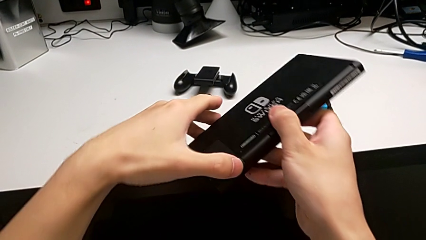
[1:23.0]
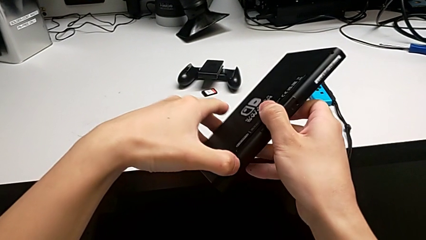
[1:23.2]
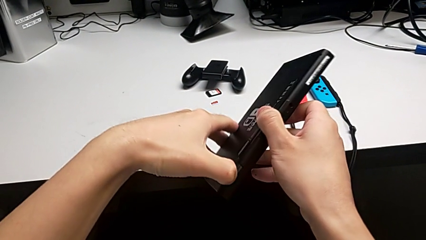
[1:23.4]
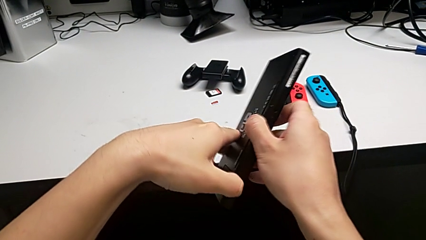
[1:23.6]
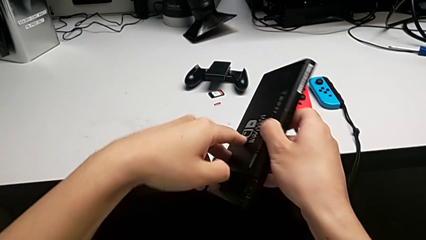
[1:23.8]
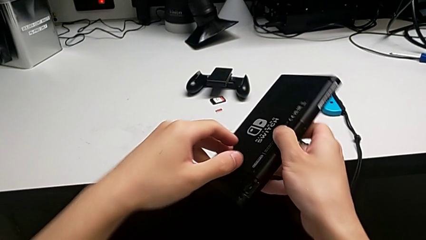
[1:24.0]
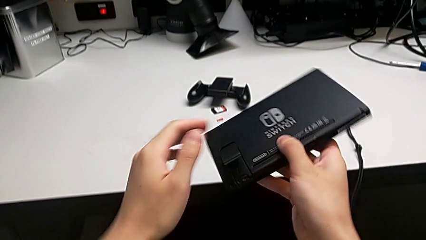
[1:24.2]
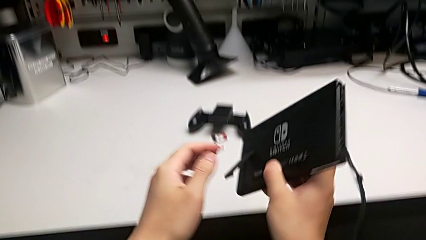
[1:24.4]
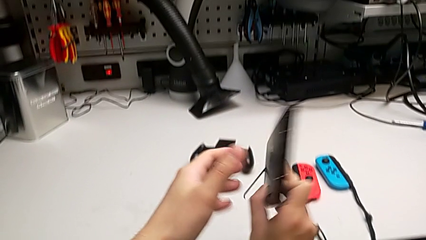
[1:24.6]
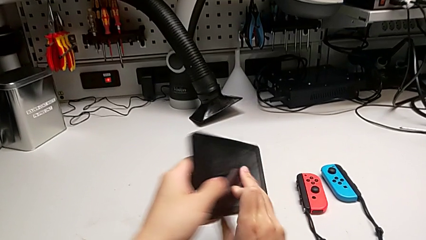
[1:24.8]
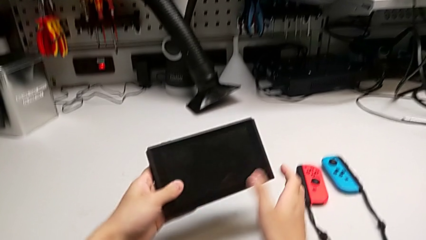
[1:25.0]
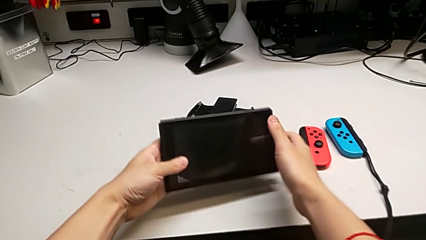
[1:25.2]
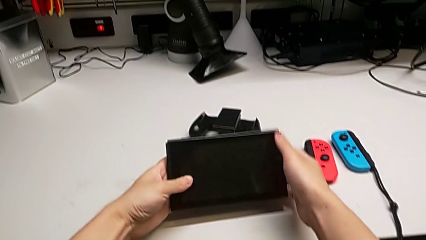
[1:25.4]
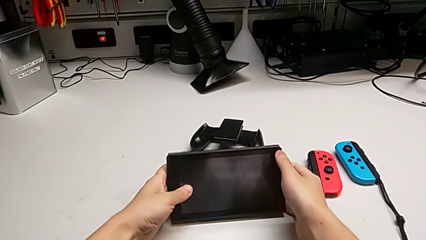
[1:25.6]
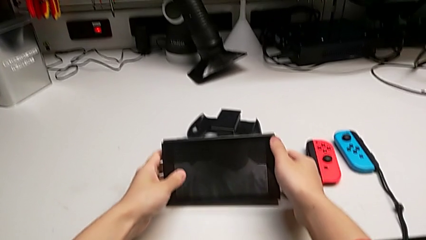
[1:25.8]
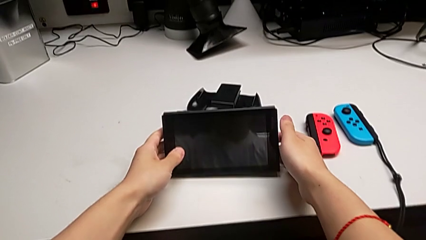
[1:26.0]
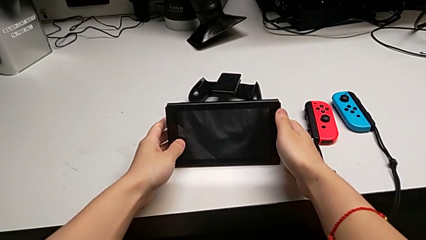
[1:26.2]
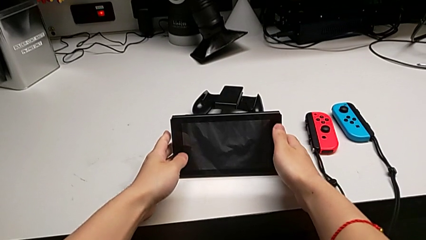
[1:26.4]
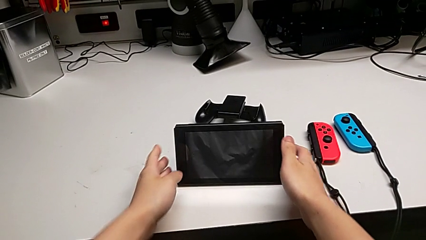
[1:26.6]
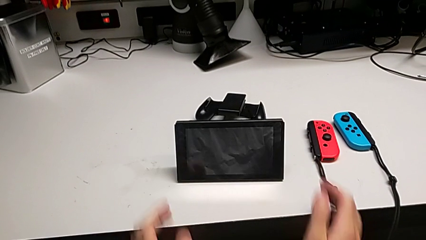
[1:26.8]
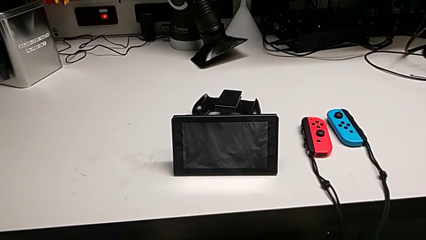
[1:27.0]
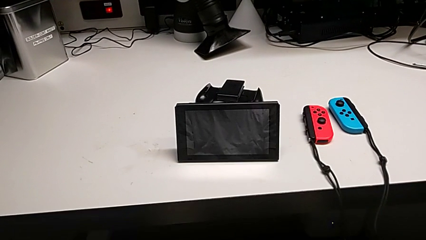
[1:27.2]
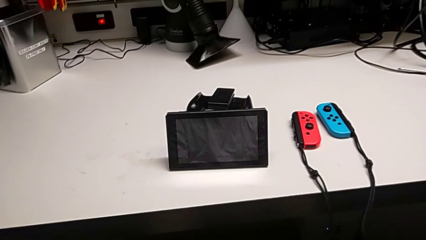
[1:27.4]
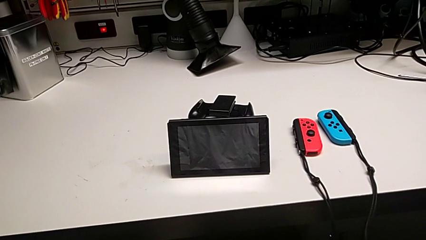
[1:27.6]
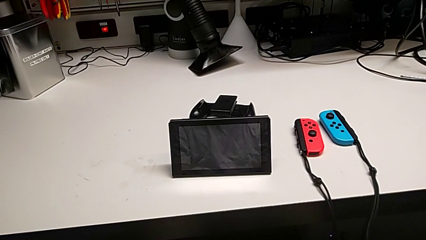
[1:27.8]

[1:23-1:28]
The camera wearer is inspecting the Nintendo Switch. They pull the kickstand and stand the Nintendo Switch.

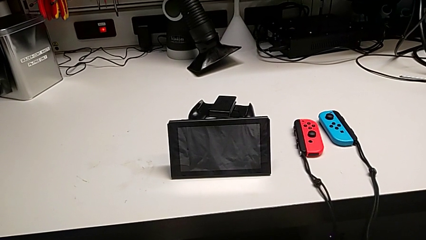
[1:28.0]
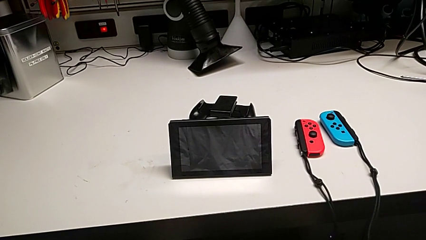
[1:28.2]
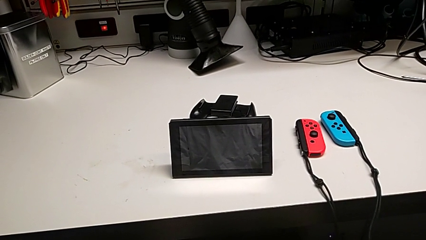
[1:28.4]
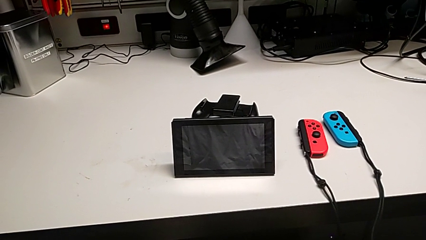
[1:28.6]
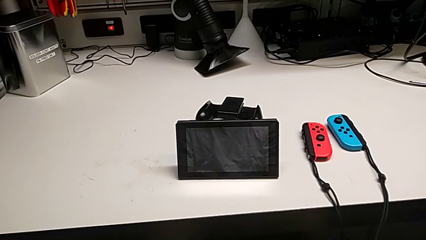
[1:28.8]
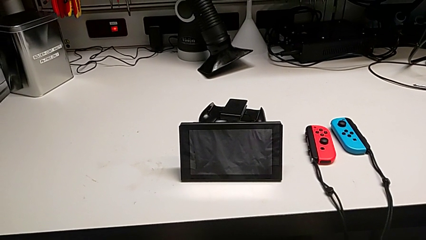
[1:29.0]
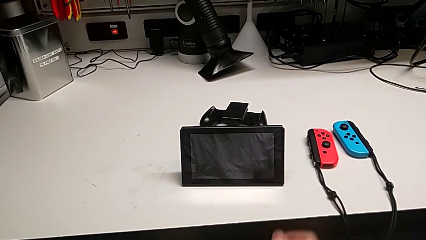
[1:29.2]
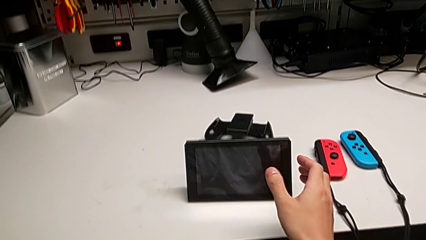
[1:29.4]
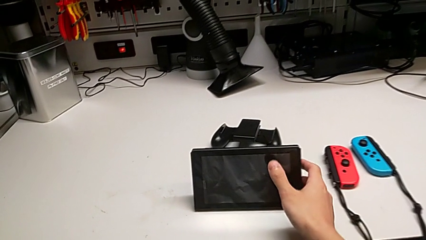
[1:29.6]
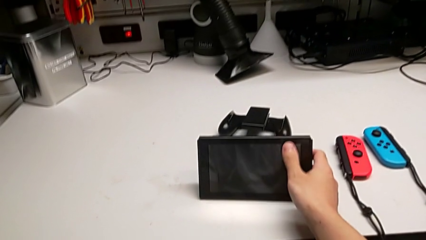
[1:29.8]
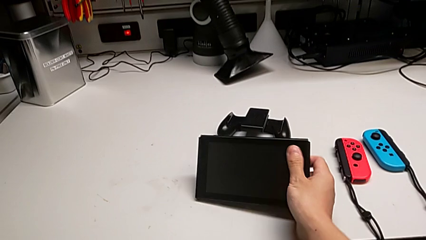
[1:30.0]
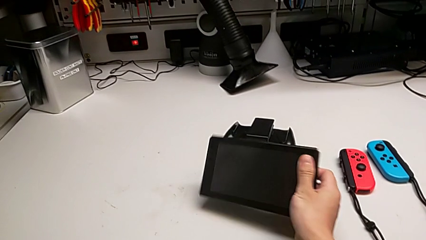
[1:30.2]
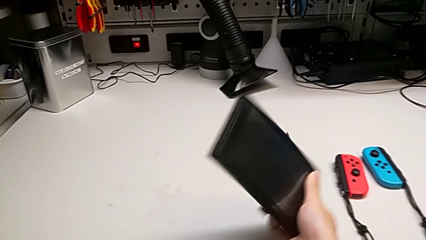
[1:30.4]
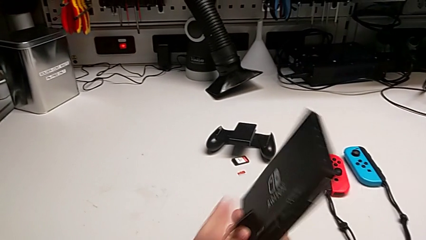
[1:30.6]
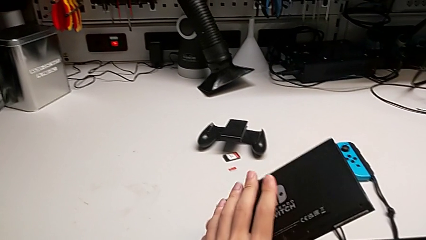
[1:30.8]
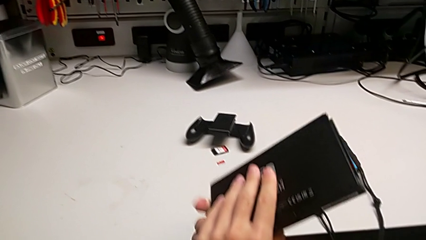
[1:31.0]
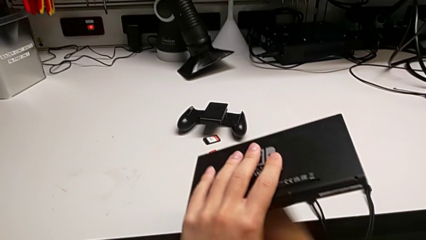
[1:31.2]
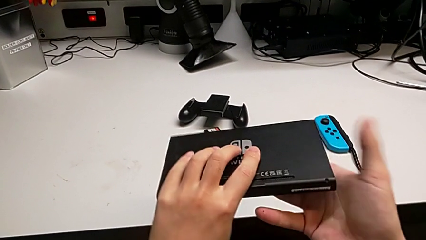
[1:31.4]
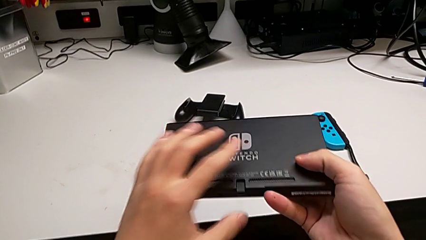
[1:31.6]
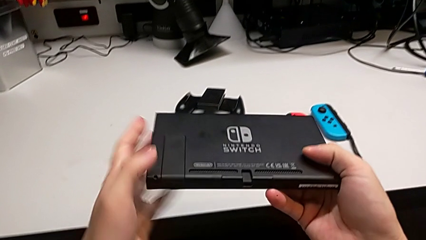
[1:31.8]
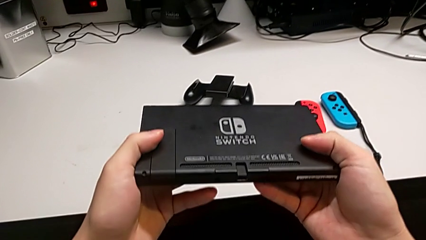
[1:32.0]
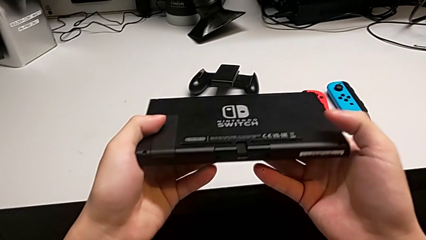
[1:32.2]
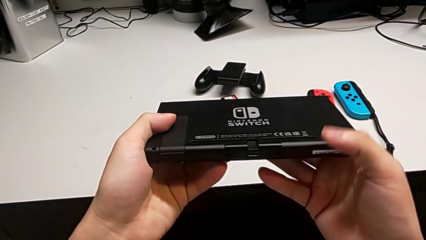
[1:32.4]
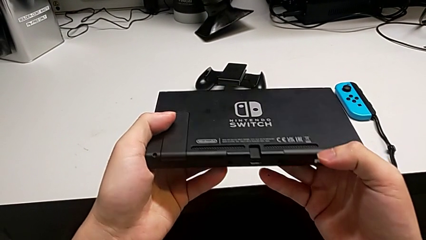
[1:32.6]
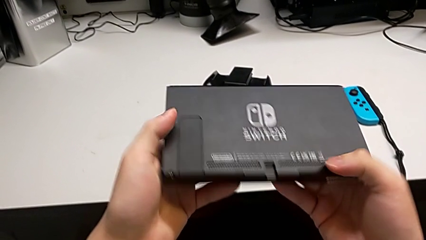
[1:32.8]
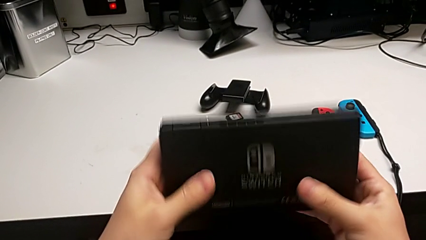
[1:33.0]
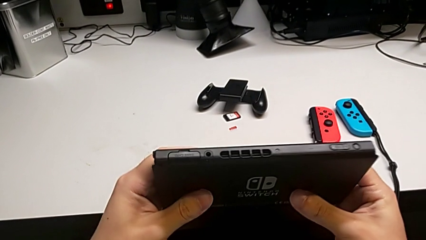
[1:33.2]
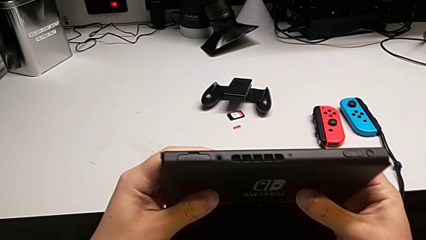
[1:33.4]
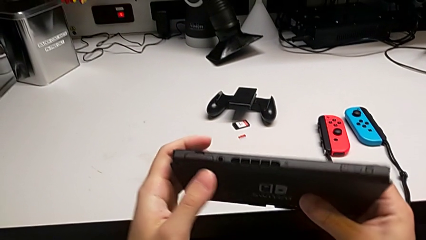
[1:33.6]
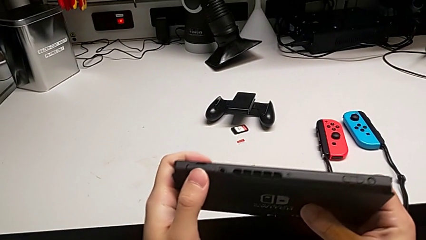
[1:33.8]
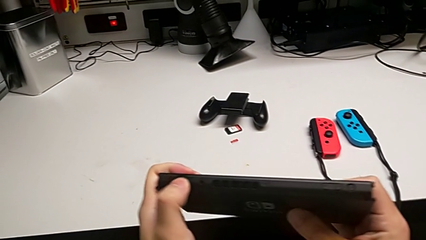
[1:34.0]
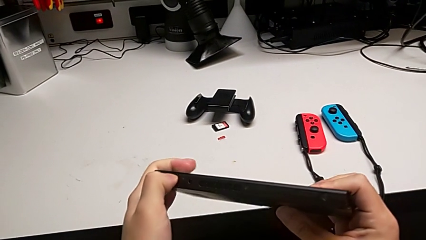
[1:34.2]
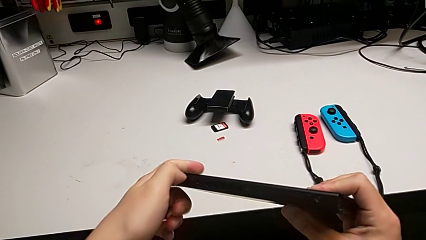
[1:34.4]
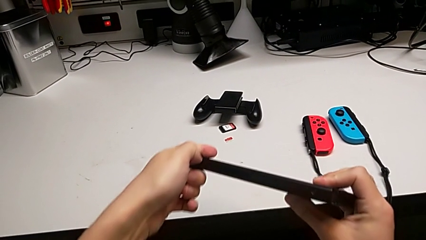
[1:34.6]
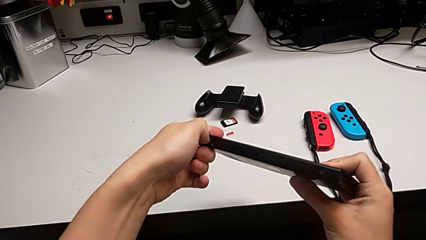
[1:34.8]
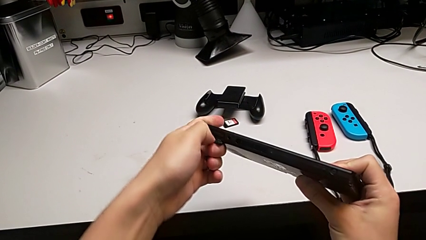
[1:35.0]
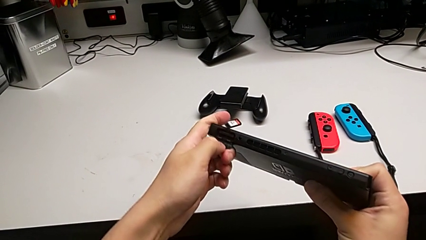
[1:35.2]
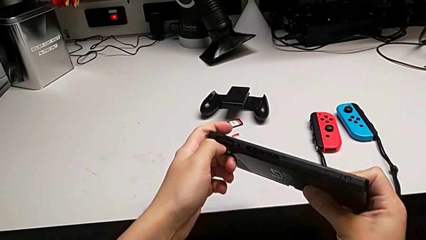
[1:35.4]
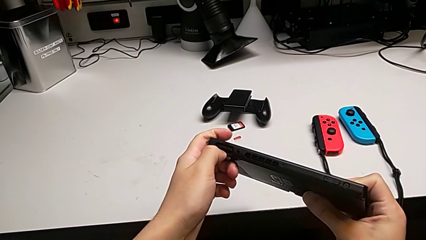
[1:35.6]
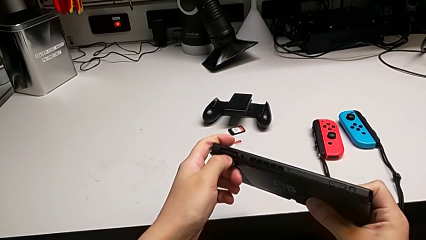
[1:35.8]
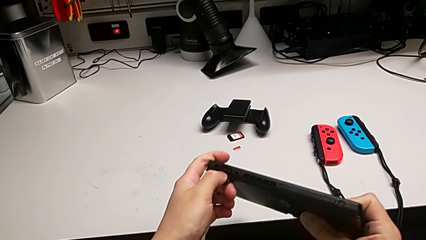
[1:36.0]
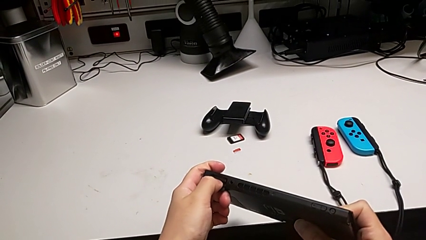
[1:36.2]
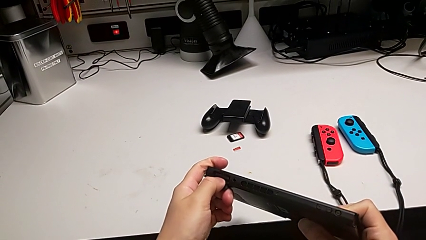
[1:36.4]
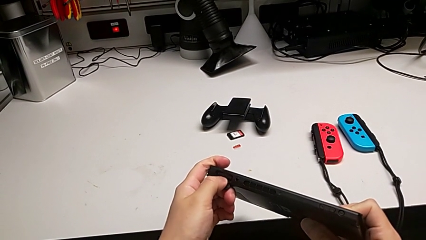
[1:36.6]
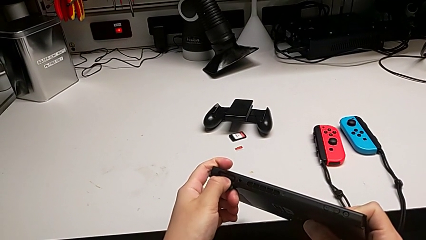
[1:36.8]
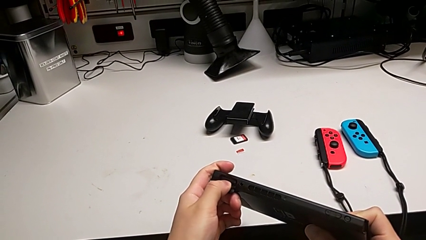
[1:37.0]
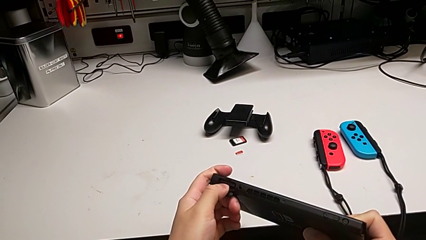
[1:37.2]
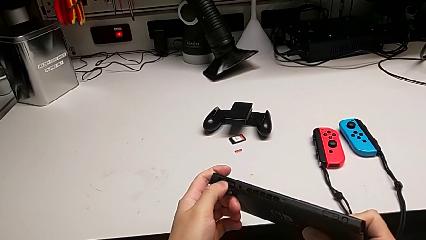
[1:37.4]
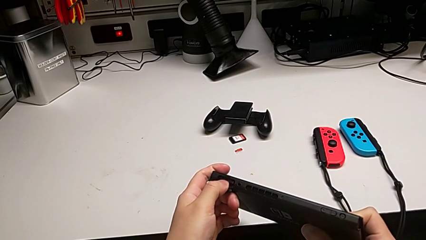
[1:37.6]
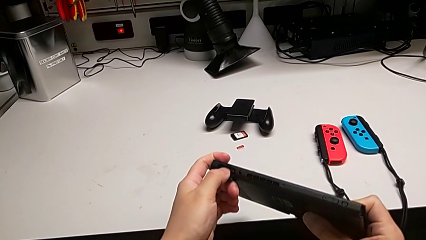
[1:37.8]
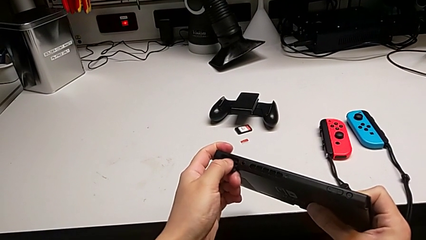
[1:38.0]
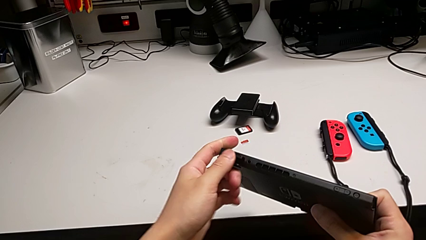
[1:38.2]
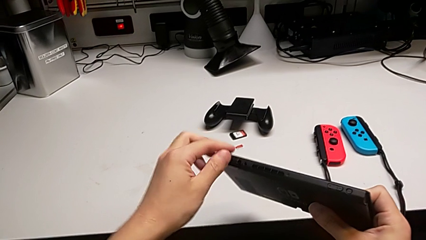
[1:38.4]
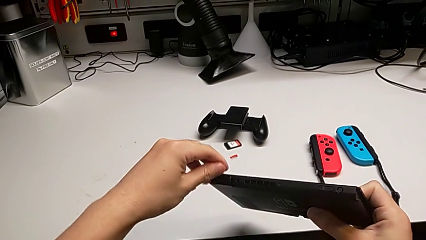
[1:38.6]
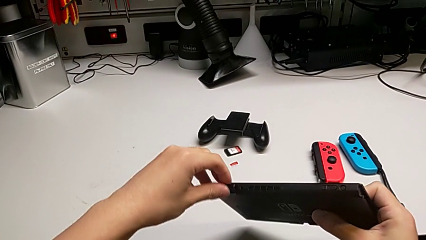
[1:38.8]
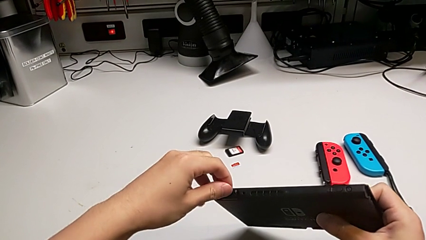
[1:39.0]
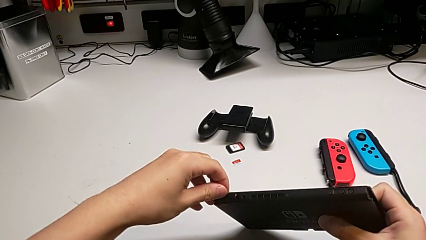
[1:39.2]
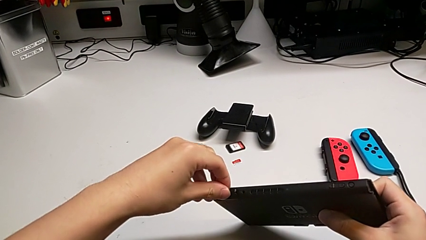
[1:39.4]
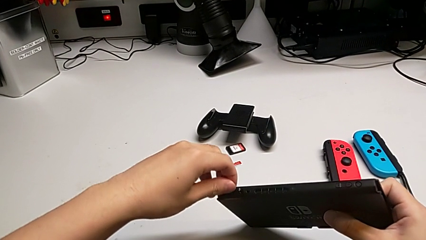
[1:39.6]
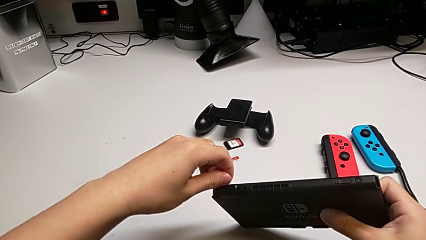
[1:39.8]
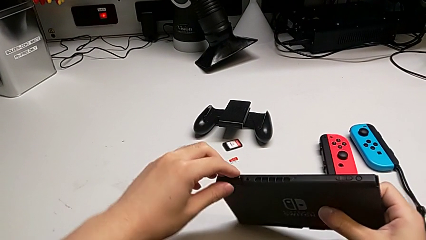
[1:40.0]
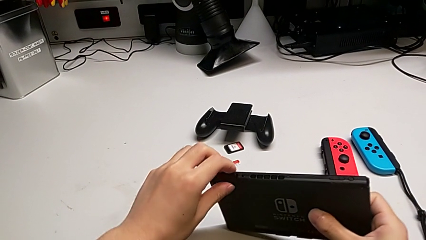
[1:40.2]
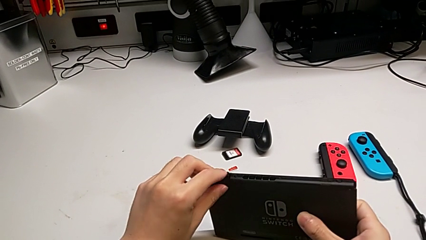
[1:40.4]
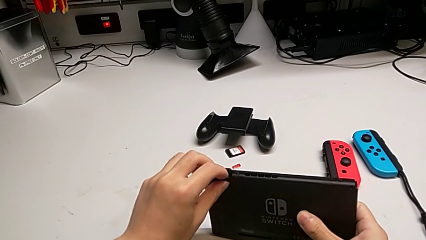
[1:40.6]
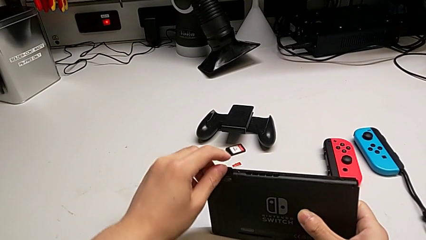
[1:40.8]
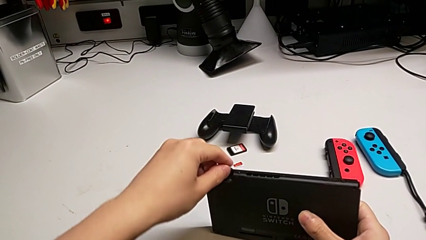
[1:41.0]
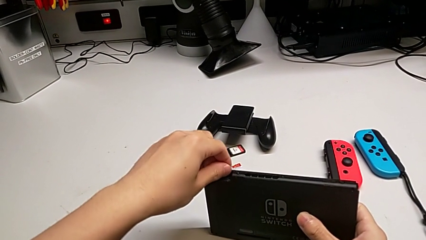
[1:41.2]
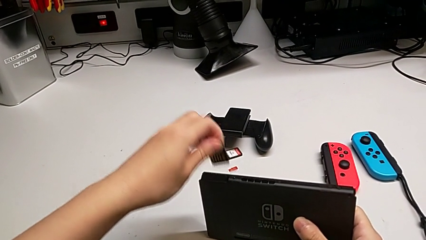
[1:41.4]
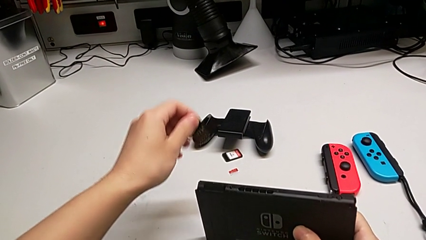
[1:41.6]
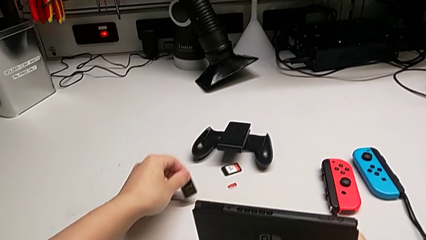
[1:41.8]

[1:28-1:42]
The camera wearer is exchanging the old game card. They grab the Nintendo Switch, wrongly inspect it, inspecting the wrong part of the Nintendo Switch, flip it, open the game slot, push the game card and withdraw the old game card.
